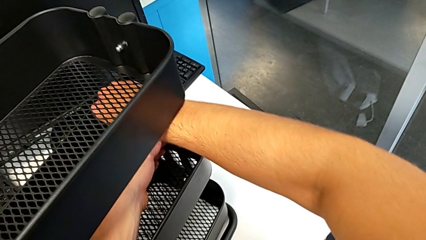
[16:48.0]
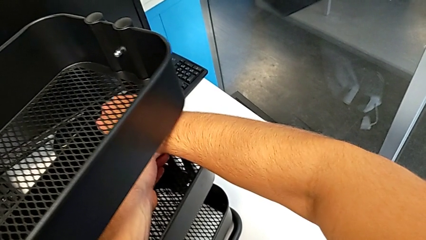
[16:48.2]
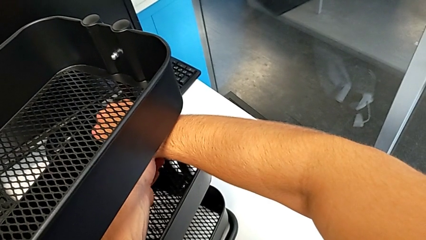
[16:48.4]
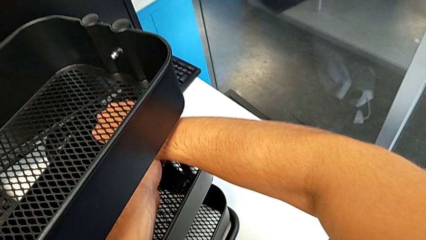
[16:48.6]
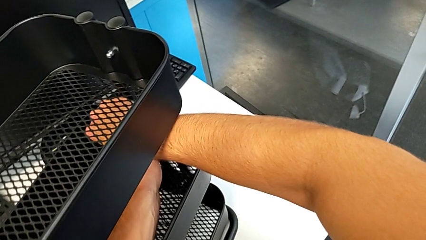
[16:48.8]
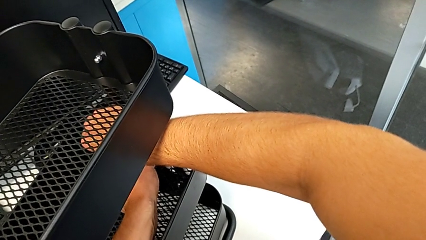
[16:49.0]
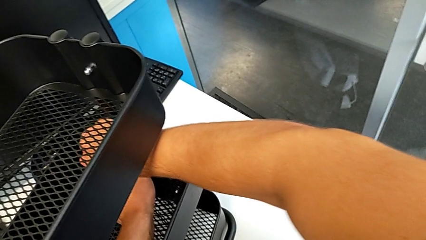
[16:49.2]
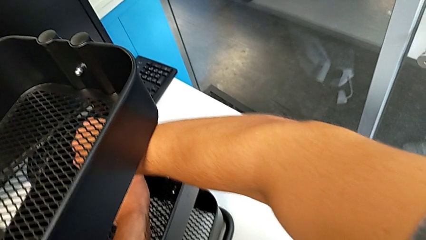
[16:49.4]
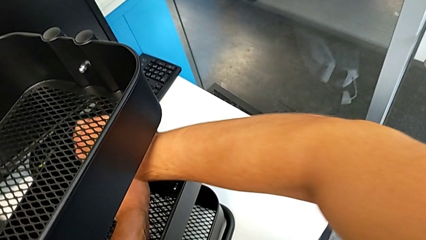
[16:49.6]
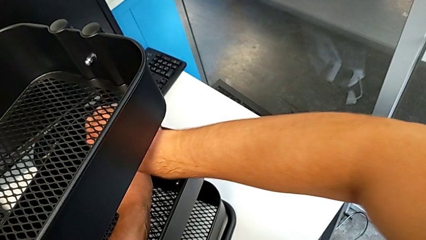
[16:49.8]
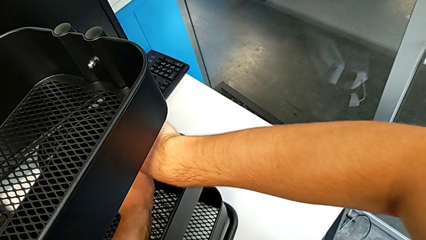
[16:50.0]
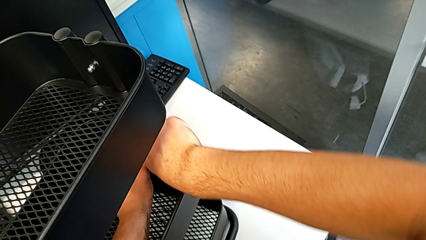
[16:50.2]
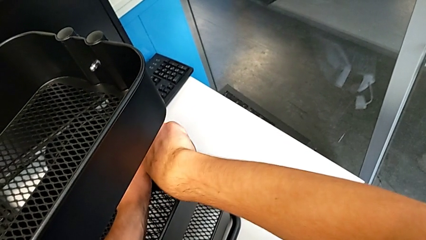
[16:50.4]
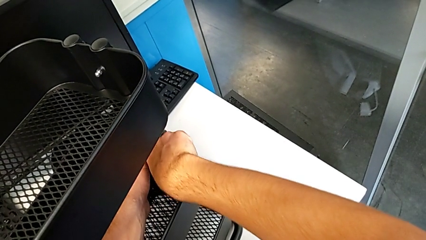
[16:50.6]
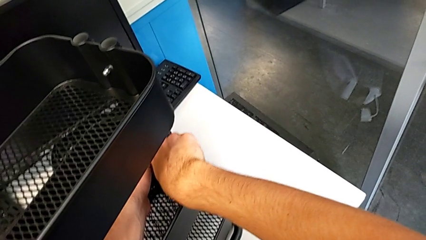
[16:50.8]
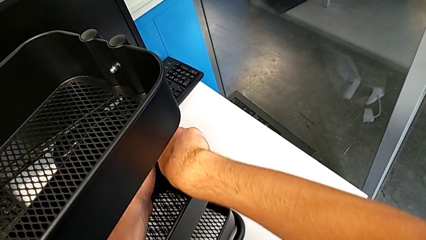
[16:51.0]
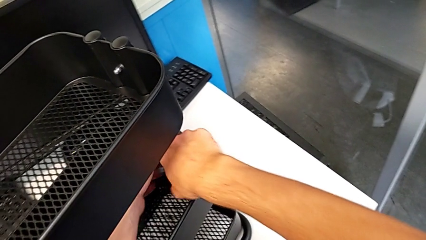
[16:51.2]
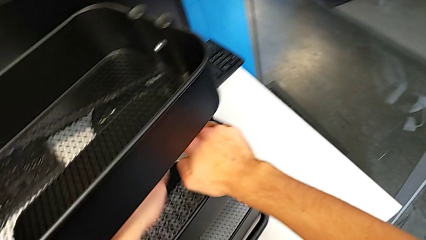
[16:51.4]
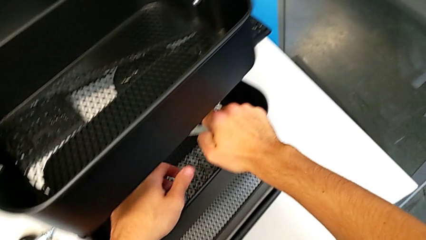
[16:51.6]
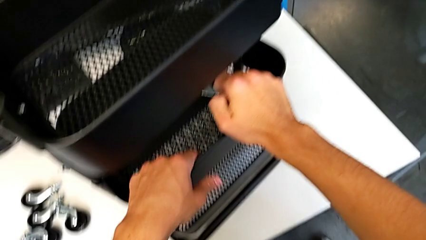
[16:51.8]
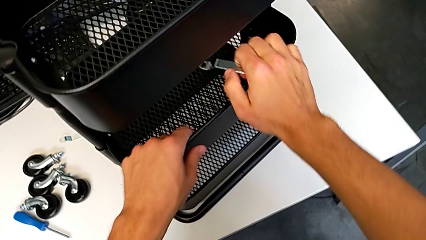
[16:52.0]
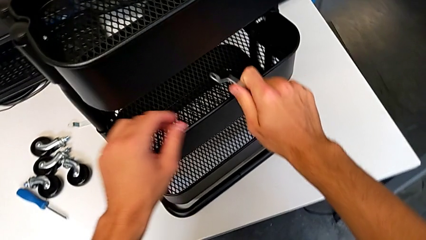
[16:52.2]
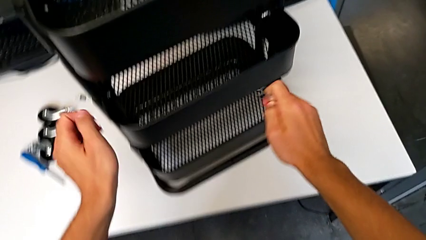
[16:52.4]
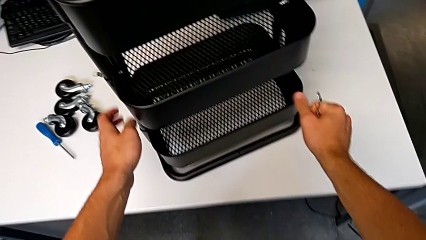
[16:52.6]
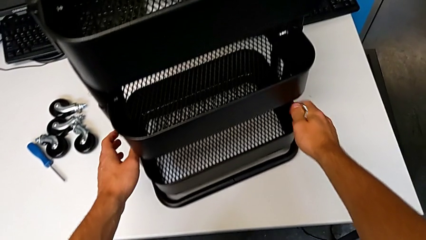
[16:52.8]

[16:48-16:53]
The camera wearer is screwing the middle tray of the furniture. They keep screwing the hex nut, withdraw the hexagonal wrench, hold it and grab the utility cart.

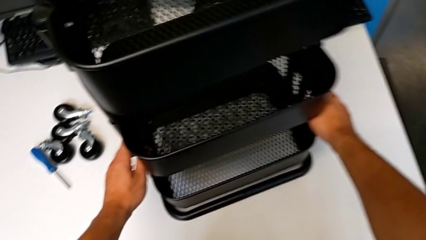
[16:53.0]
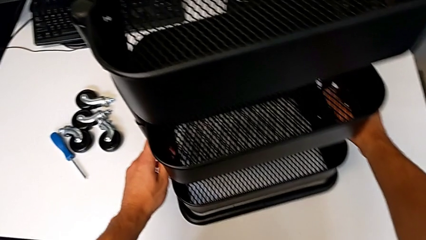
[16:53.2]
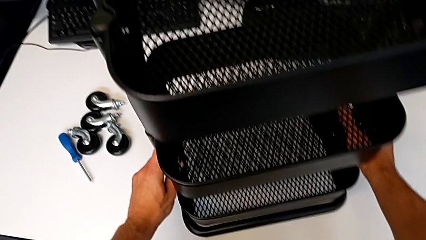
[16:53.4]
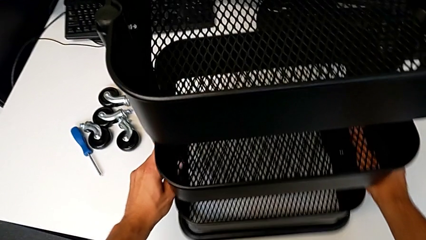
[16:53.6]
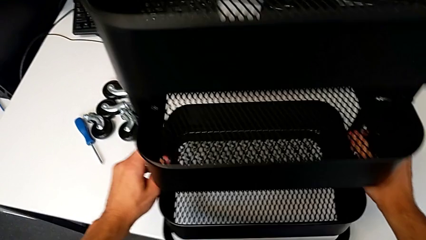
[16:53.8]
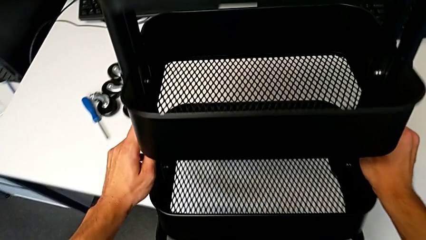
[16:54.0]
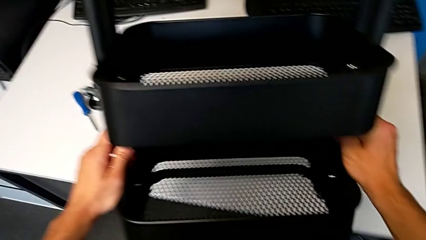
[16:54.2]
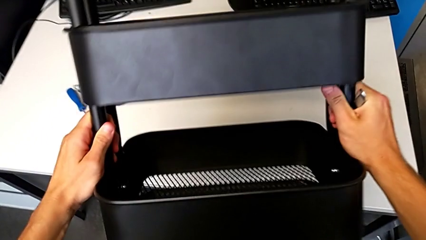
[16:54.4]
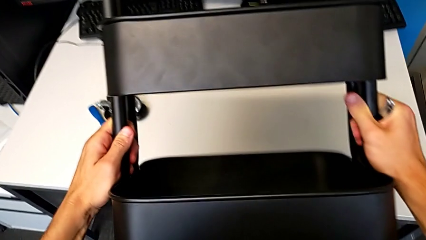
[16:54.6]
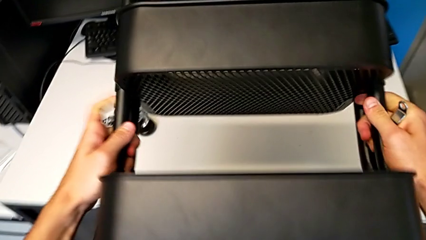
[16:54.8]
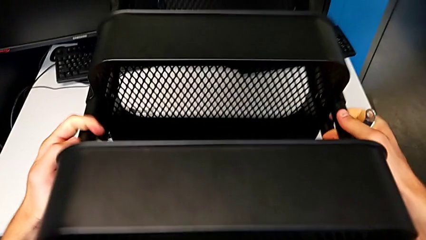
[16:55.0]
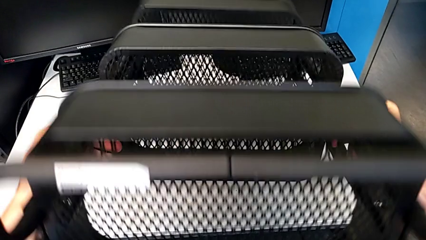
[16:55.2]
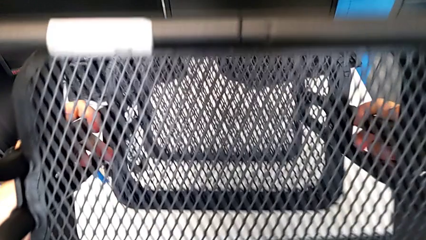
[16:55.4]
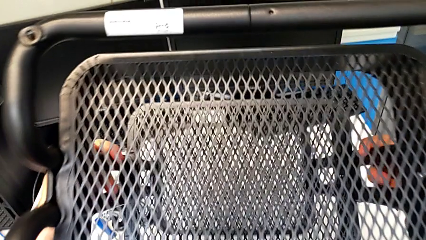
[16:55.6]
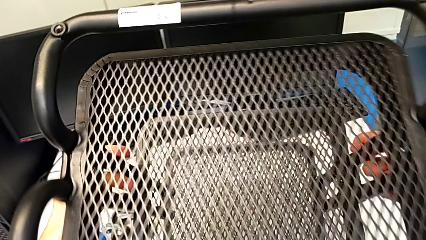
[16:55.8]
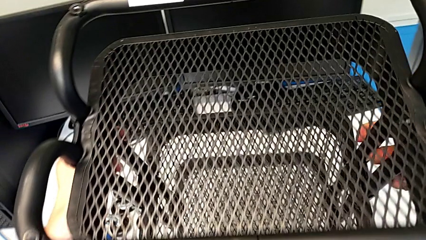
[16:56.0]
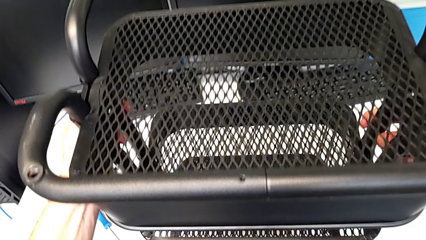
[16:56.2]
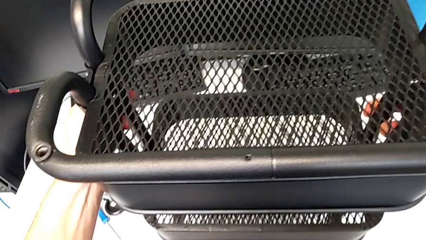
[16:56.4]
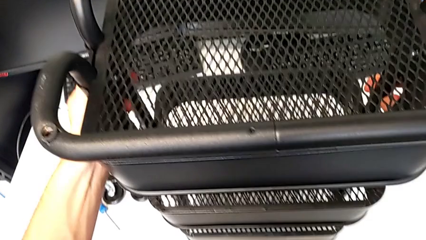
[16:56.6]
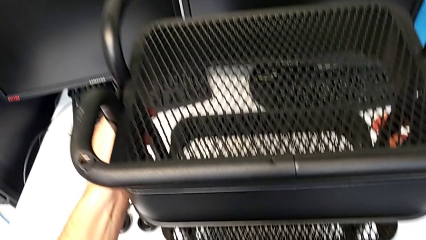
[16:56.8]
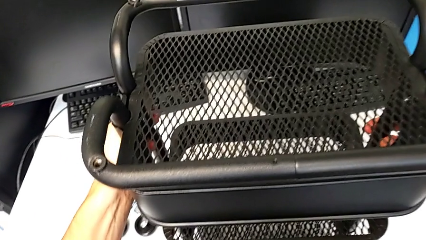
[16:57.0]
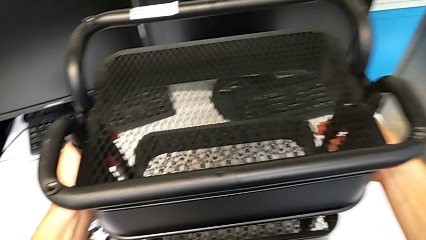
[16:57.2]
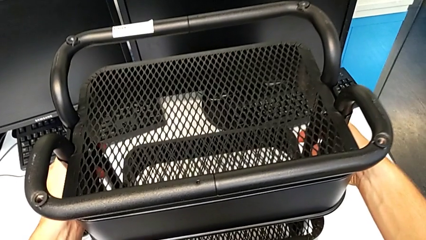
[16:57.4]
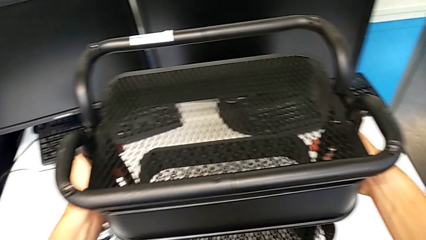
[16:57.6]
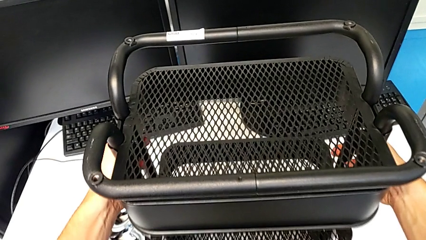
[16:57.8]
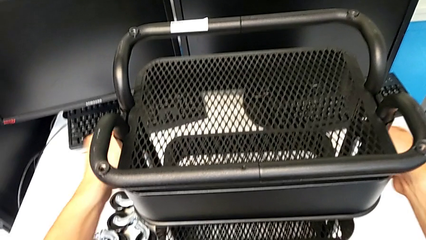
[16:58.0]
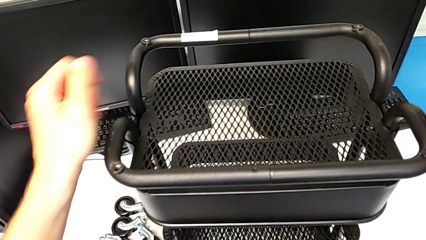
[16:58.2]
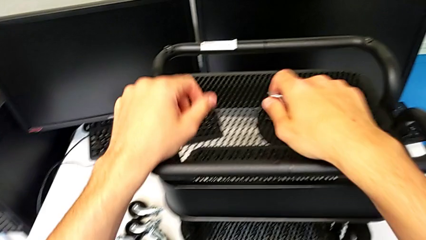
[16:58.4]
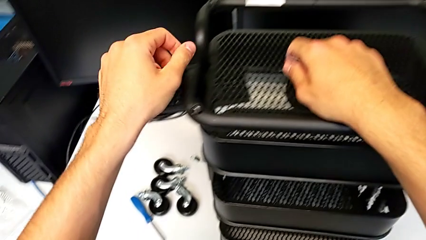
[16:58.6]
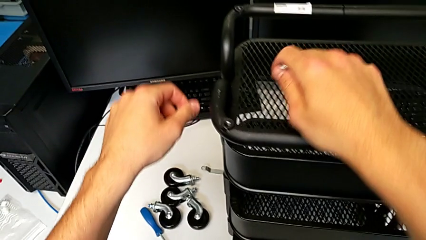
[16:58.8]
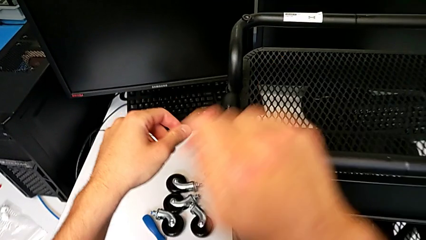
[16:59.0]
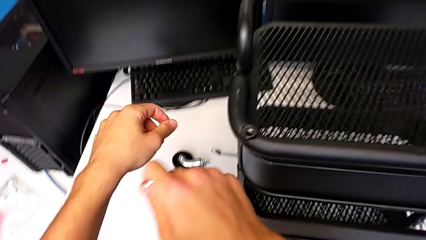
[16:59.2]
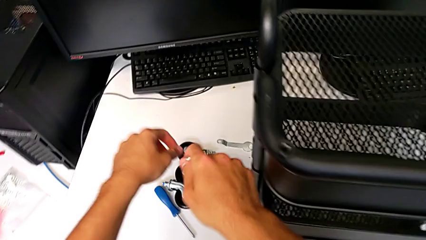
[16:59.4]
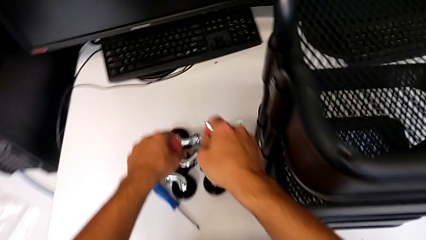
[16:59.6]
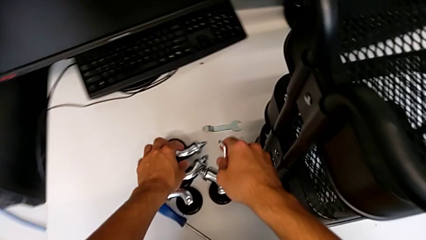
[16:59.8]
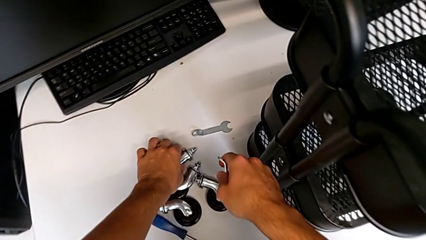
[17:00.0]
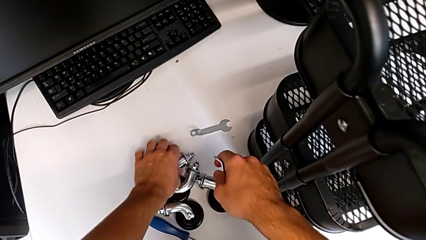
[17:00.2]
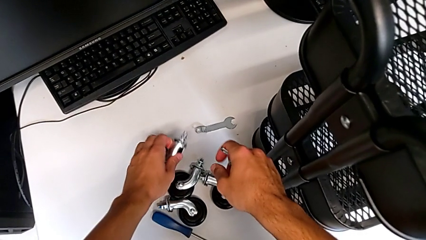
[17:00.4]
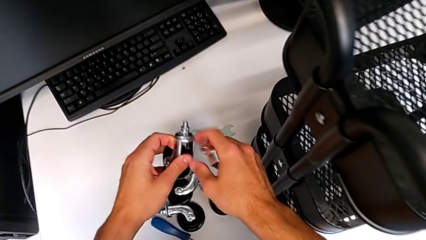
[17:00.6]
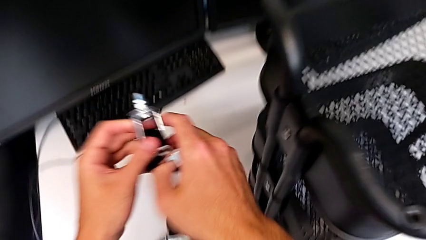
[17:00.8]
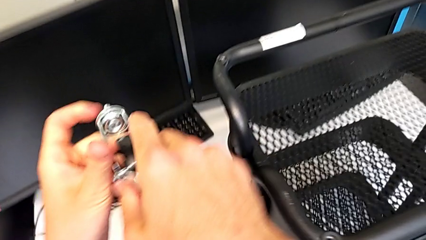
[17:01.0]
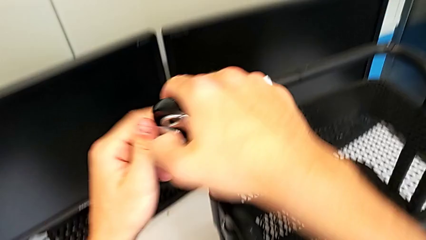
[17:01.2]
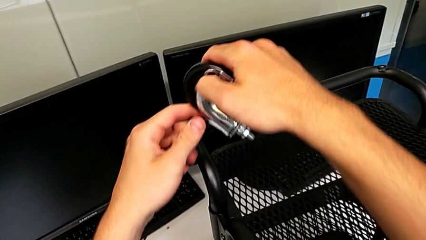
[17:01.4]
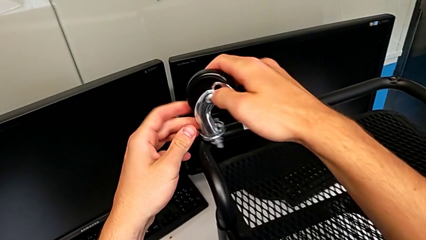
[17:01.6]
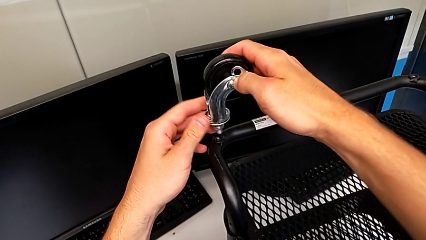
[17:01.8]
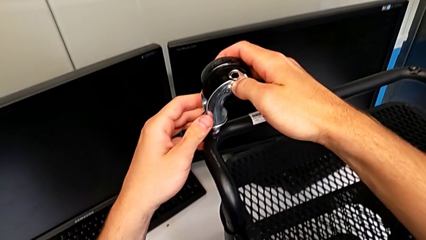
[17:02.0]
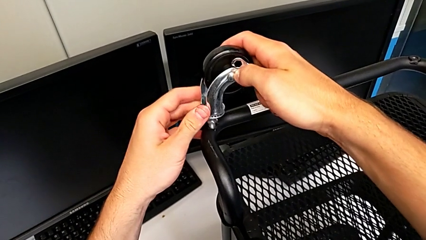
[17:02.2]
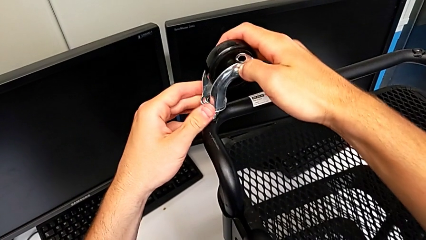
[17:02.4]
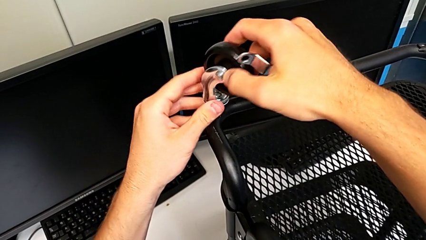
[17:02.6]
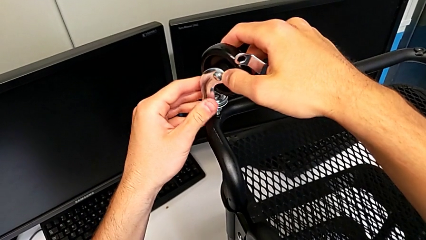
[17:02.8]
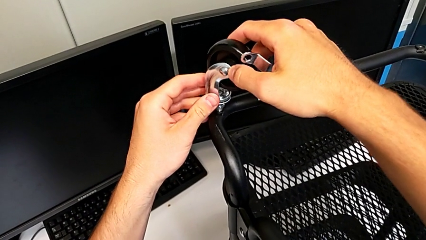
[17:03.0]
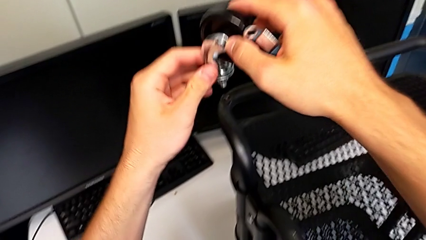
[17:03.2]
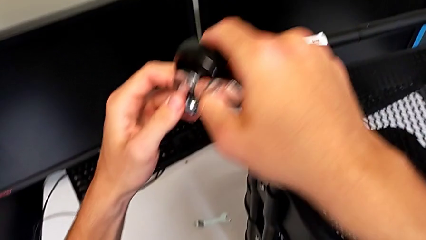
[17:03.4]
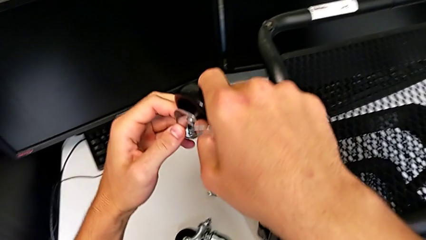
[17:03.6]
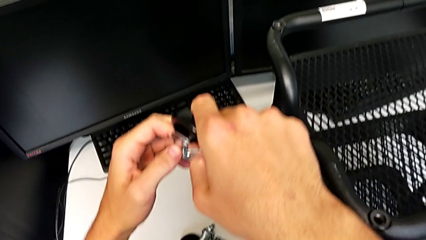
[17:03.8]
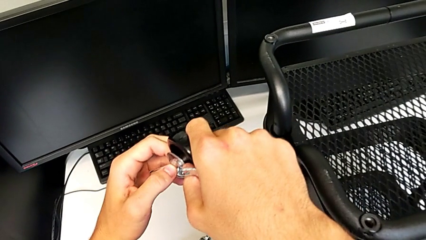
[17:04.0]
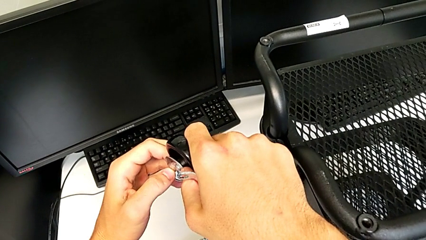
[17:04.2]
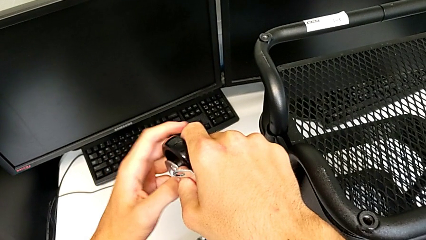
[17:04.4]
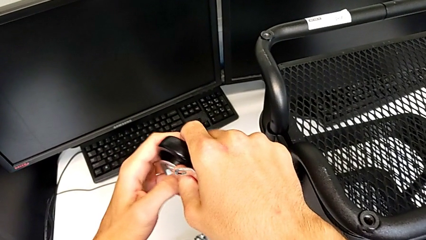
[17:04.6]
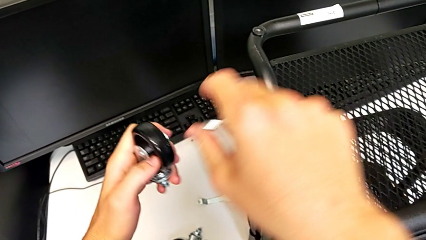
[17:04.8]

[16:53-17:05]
The camera wearer is assembling the wheels of the furniture. They wrongly rotate the utility cart, hold the wheel, grab it, approach the utility cart, insert the wheel, disassemble it and hold it with the right hand.
